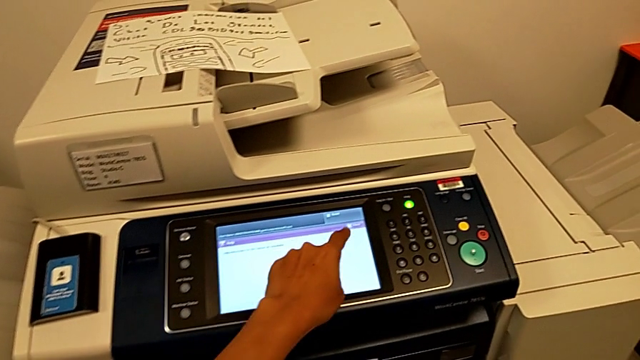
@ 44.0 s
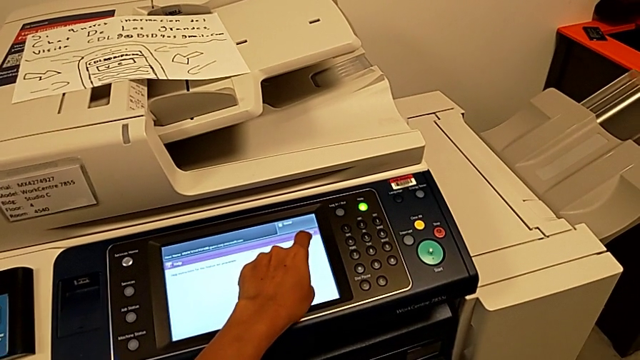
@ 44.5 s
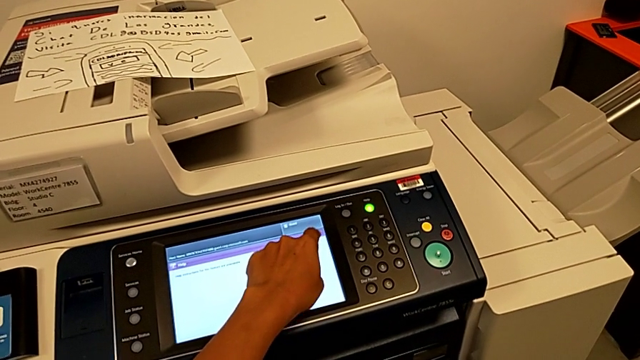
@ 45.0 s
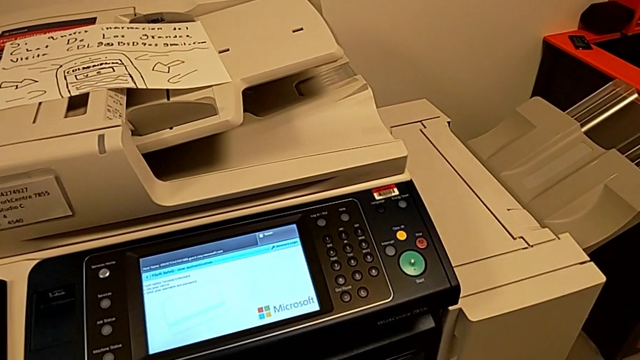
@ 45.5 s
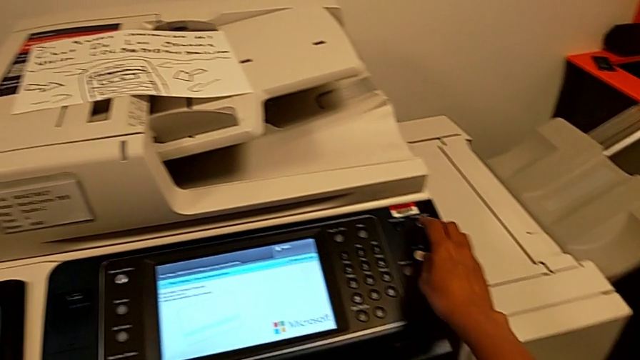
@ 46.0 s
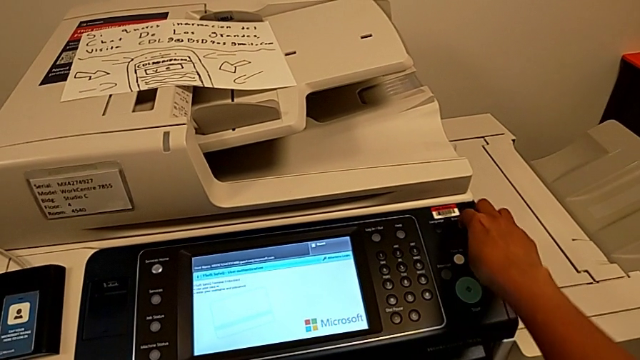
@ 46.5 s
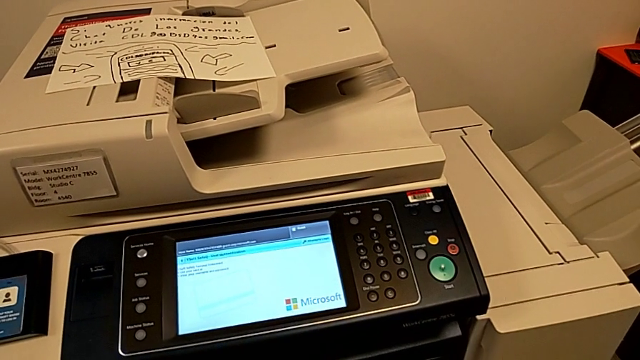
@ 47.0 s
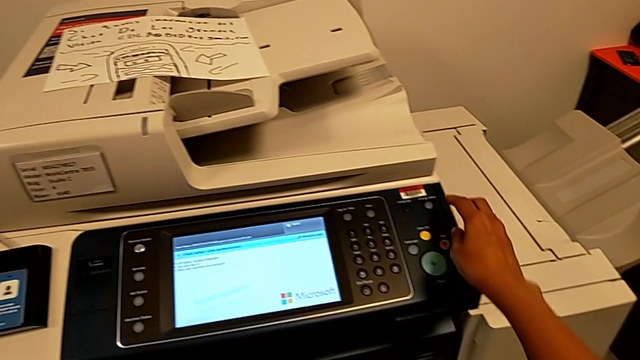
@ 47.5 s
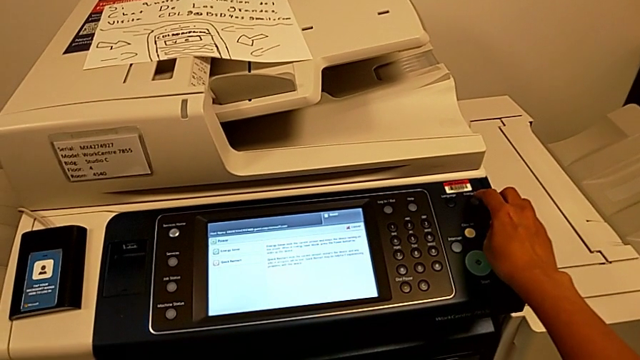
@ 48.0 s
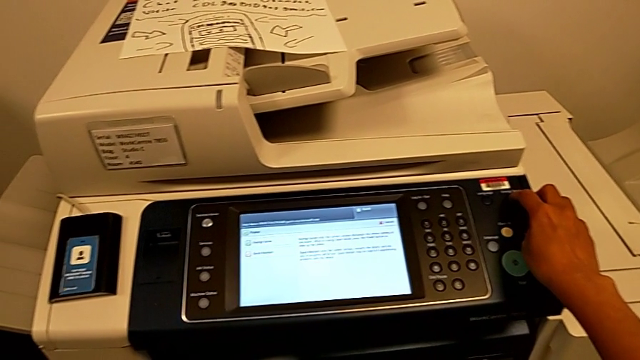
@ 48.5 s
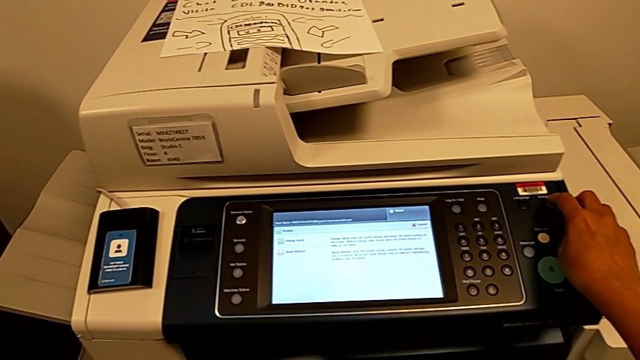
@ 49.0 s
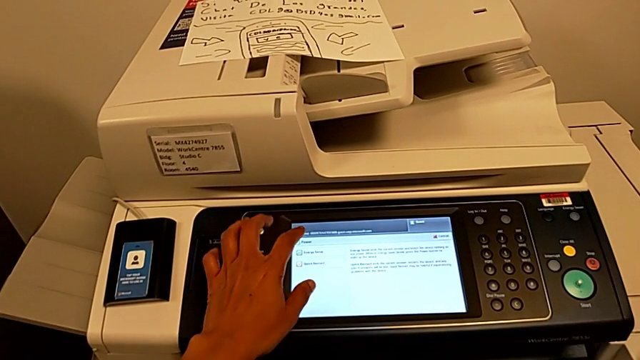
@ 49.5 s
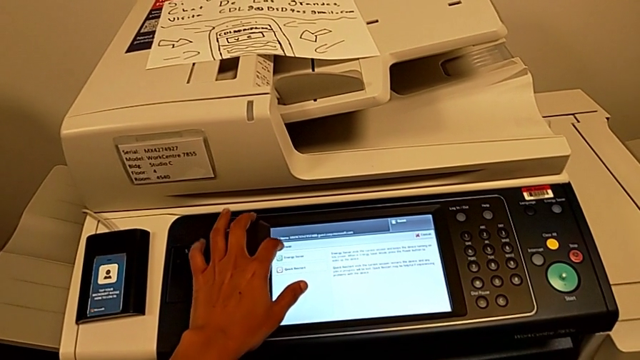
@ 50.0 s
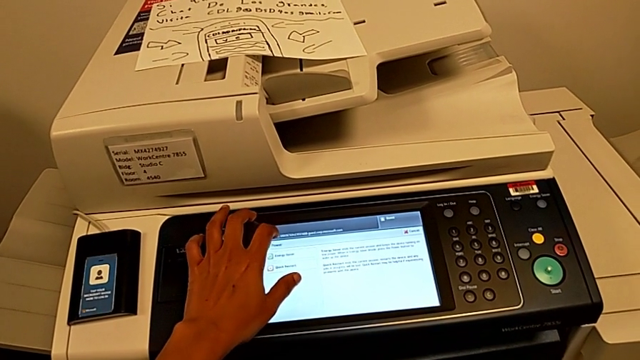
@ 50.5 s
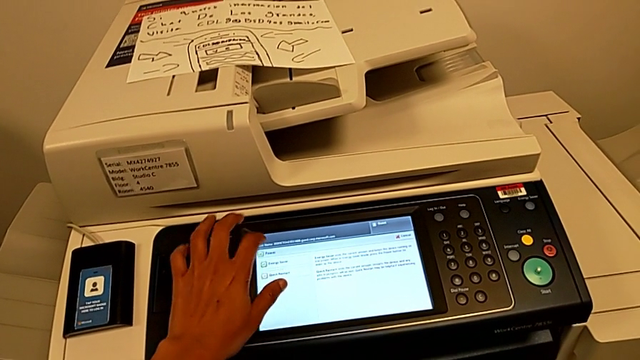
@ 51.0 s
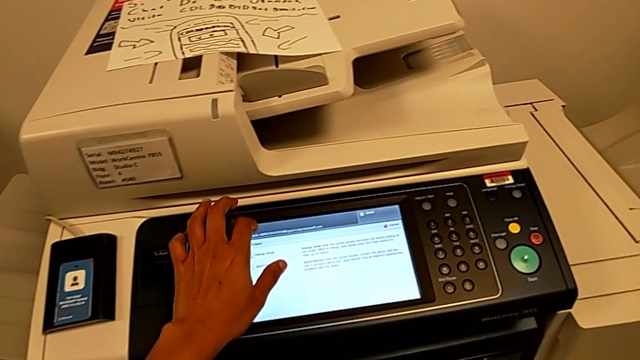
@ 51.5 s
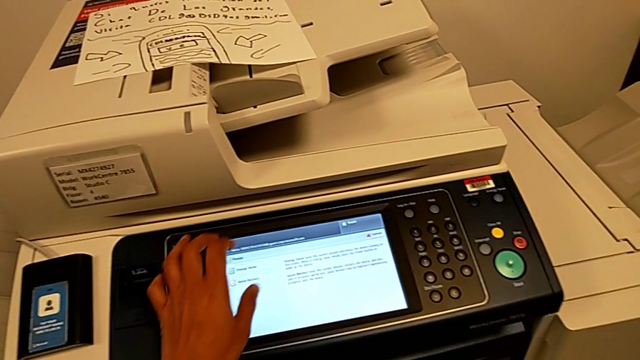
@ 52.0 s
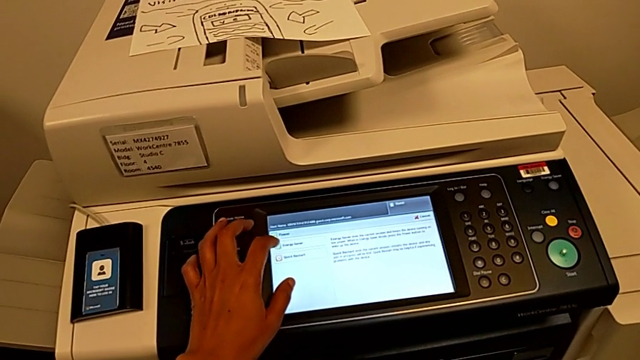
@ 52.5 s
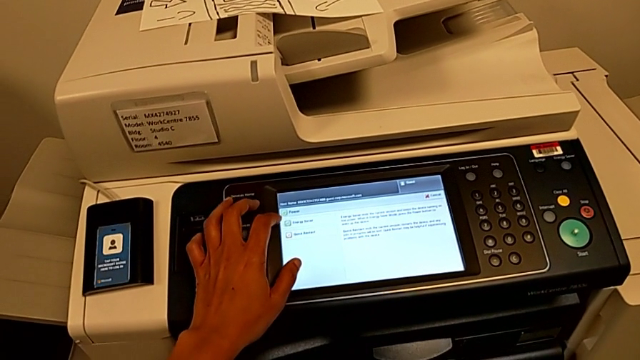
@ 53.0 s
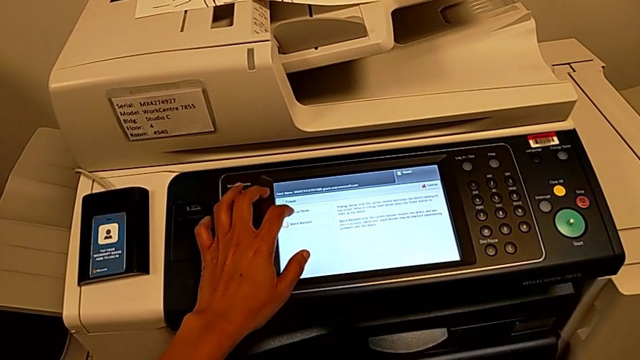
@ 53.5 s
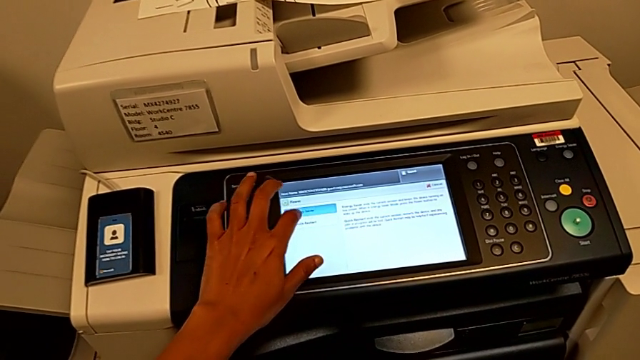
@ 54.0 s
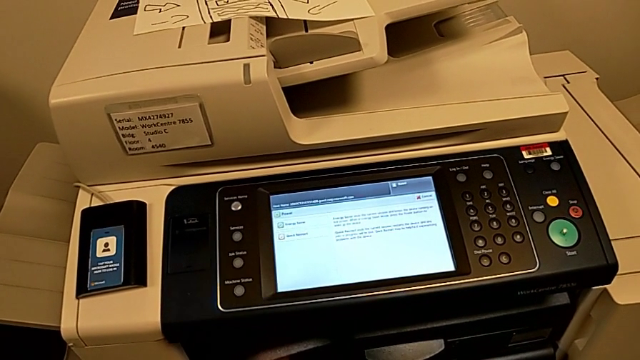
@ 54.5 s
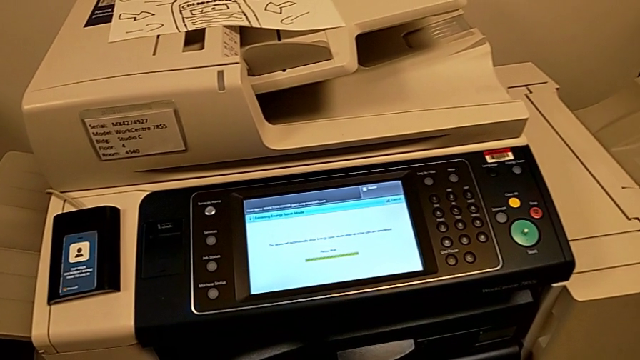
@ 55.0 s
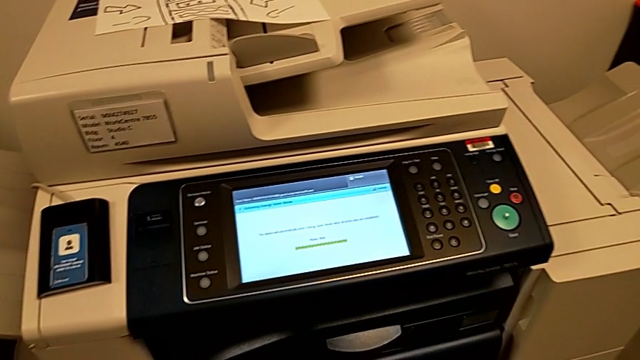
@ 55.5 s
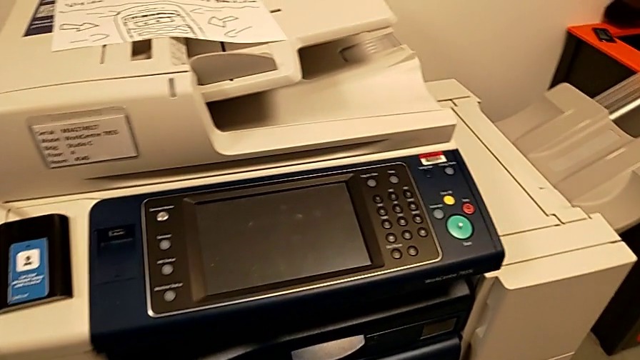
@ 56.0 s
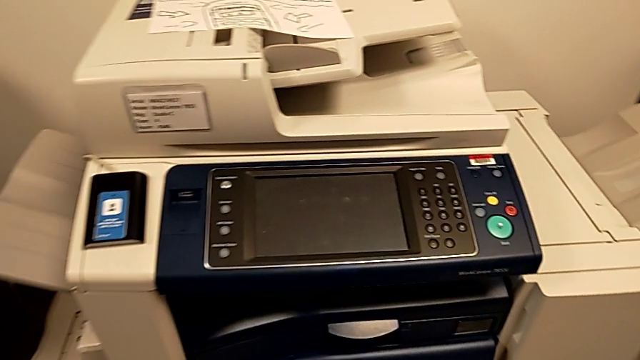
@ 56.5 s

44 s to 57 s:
The camera wearer is turning off the printer. They touch the touch screen, press the button, touch the button, tap the touch screen and press the touch screen.
